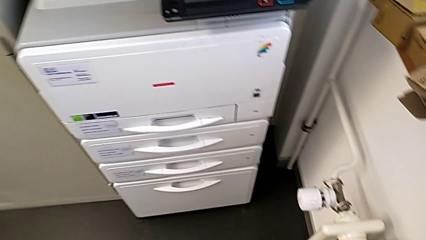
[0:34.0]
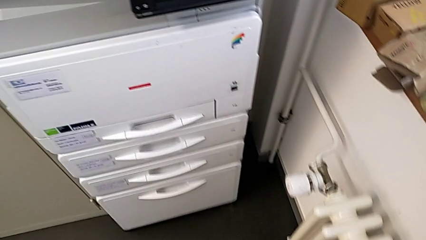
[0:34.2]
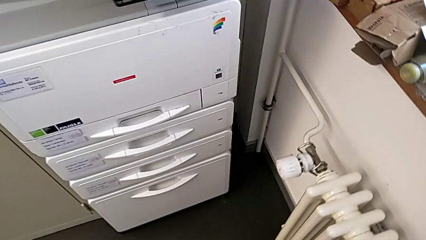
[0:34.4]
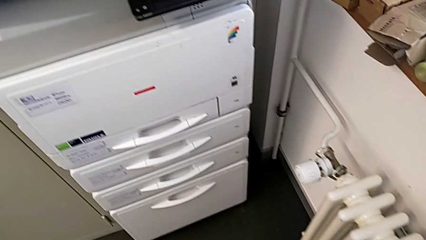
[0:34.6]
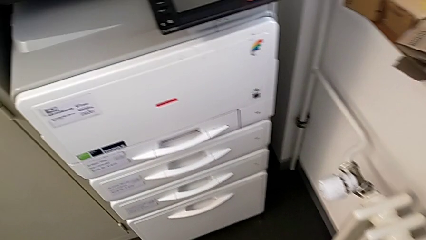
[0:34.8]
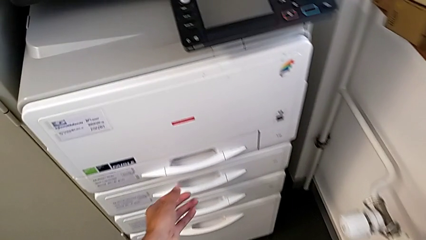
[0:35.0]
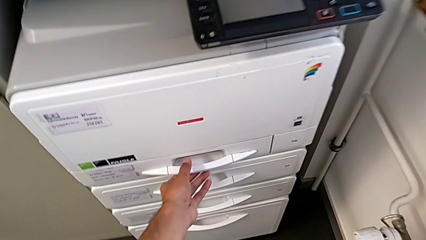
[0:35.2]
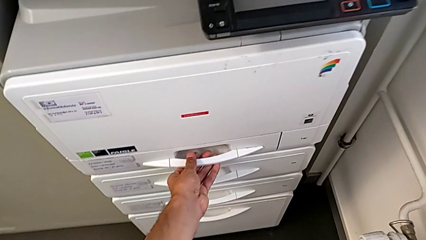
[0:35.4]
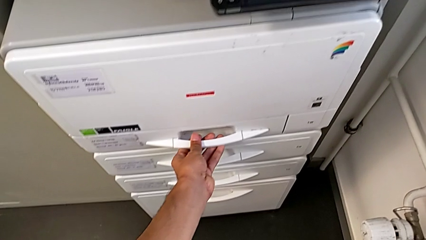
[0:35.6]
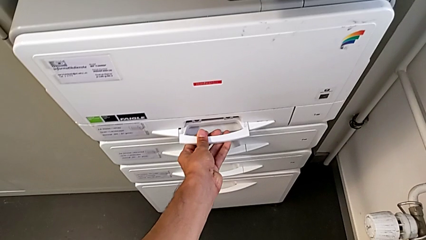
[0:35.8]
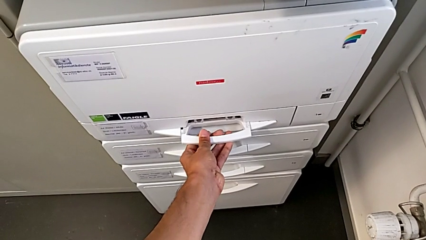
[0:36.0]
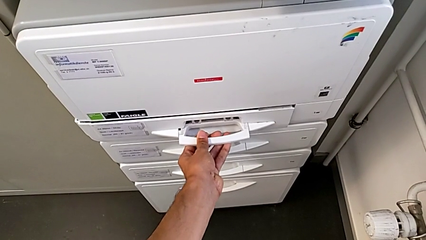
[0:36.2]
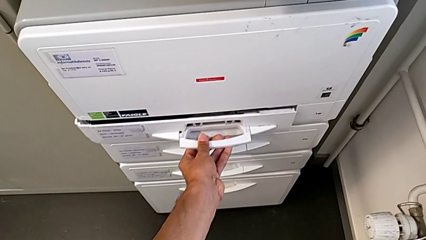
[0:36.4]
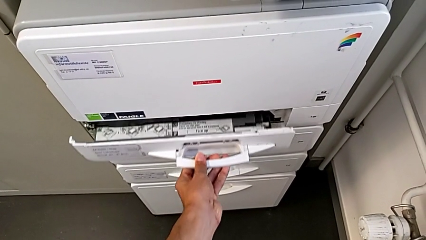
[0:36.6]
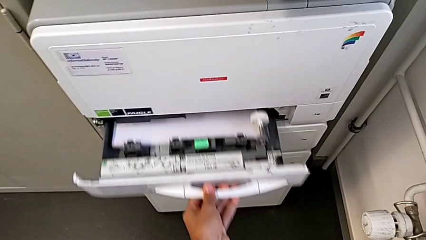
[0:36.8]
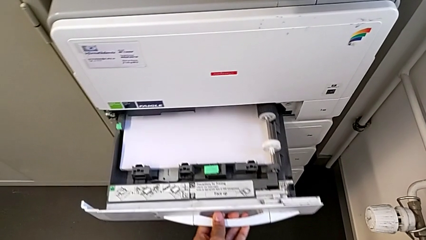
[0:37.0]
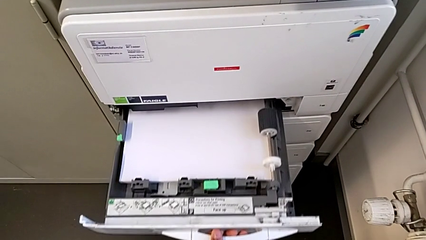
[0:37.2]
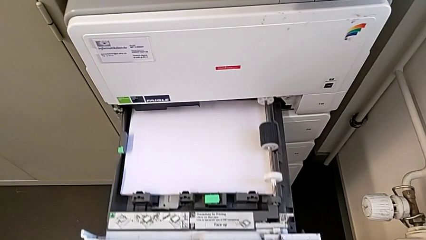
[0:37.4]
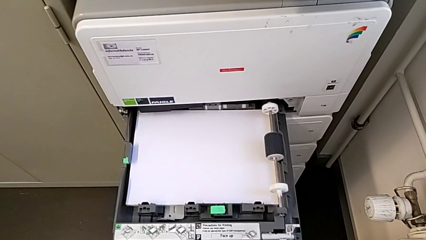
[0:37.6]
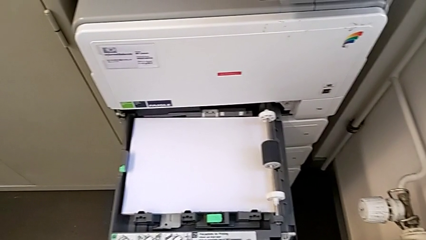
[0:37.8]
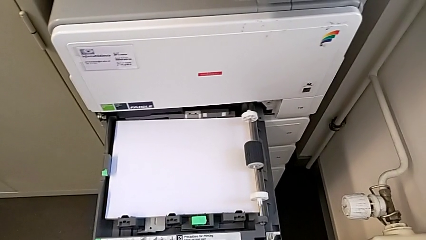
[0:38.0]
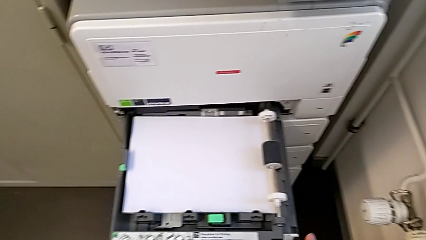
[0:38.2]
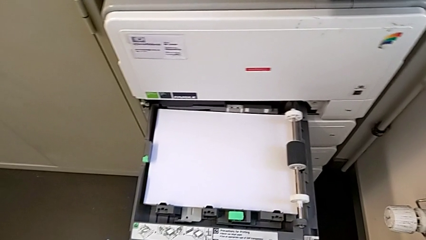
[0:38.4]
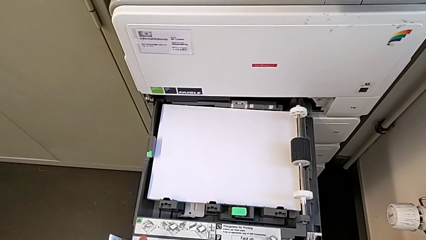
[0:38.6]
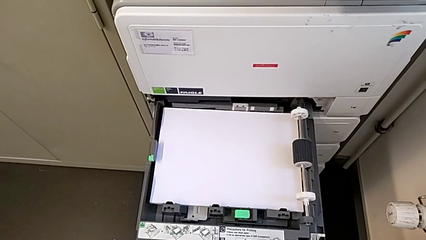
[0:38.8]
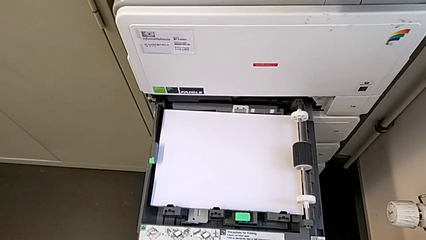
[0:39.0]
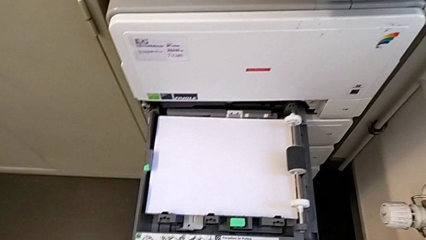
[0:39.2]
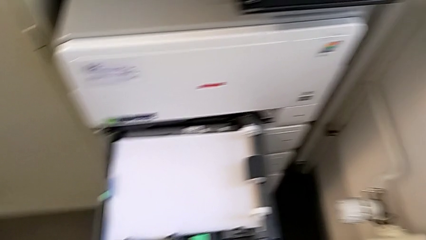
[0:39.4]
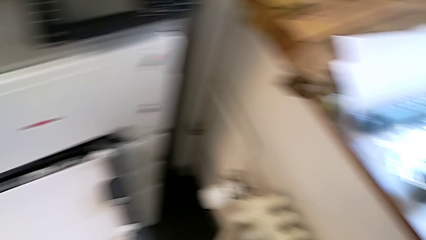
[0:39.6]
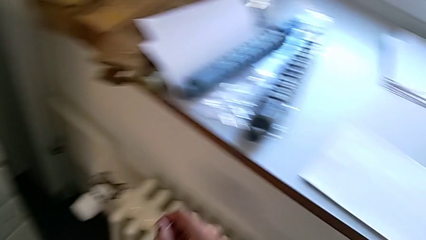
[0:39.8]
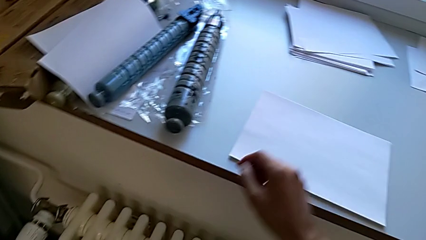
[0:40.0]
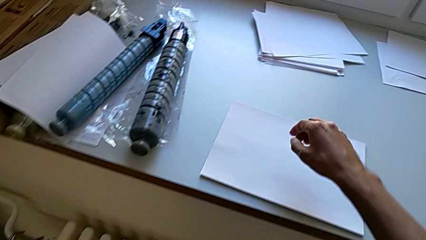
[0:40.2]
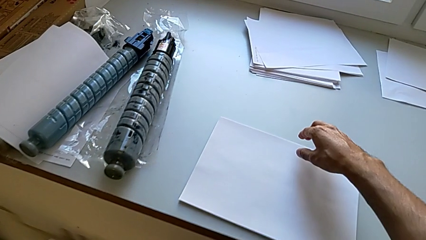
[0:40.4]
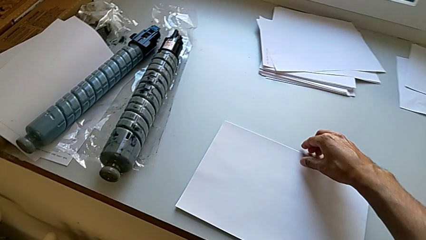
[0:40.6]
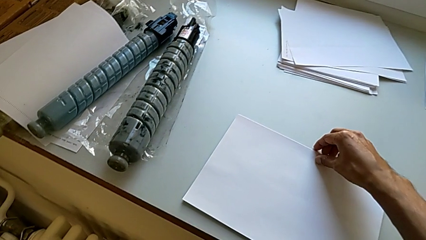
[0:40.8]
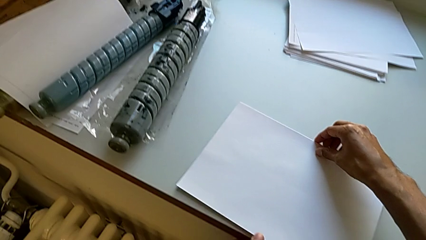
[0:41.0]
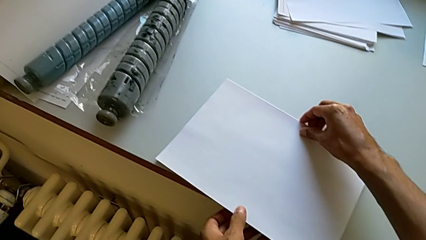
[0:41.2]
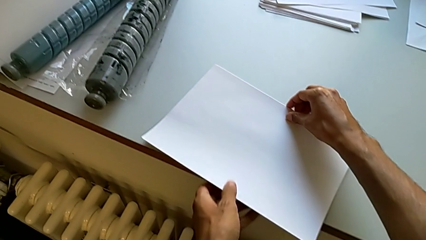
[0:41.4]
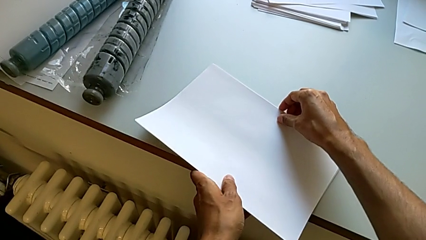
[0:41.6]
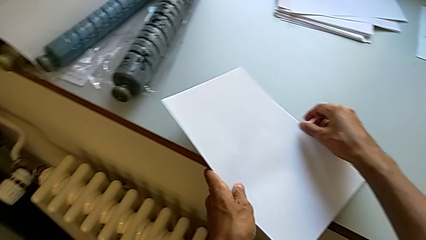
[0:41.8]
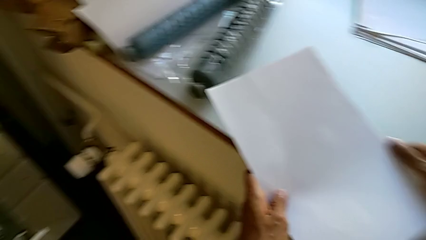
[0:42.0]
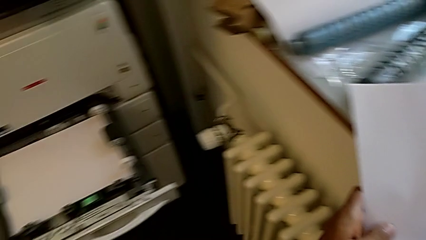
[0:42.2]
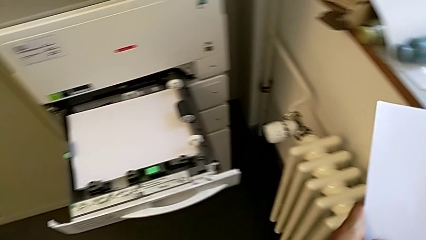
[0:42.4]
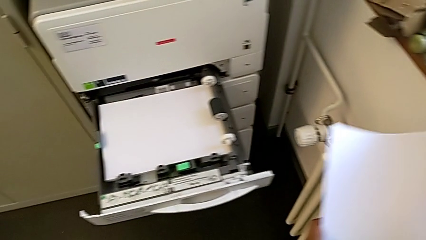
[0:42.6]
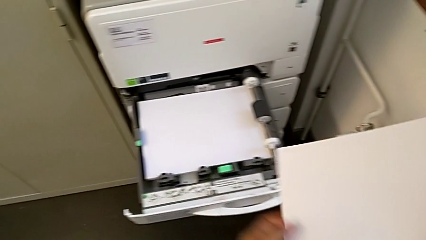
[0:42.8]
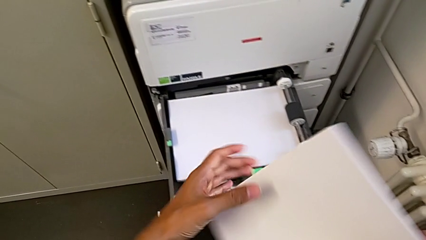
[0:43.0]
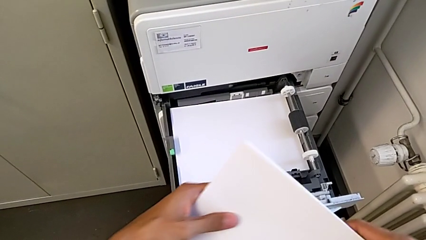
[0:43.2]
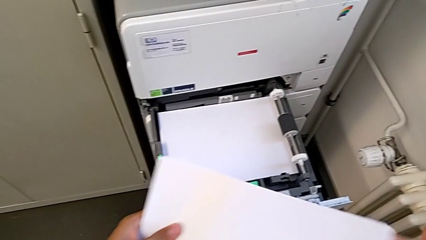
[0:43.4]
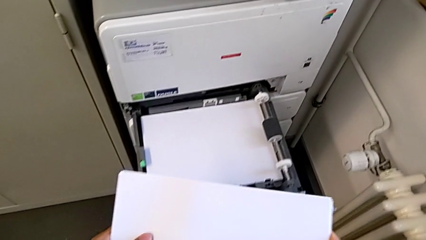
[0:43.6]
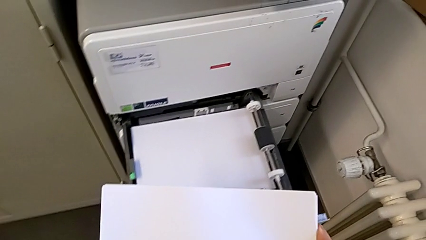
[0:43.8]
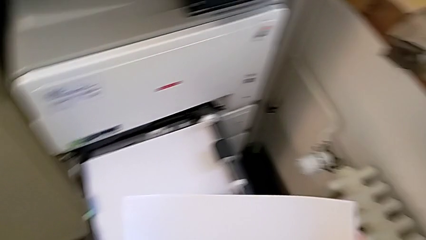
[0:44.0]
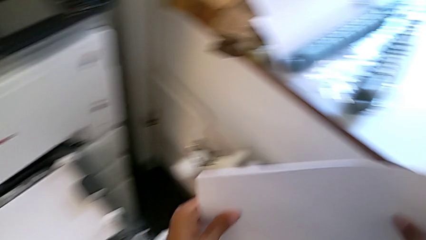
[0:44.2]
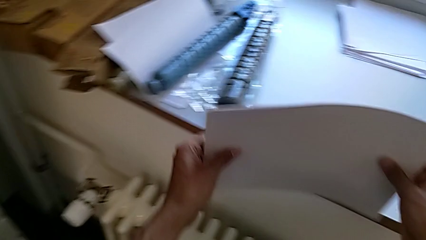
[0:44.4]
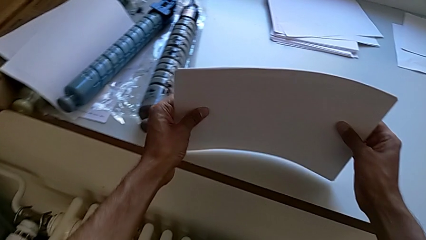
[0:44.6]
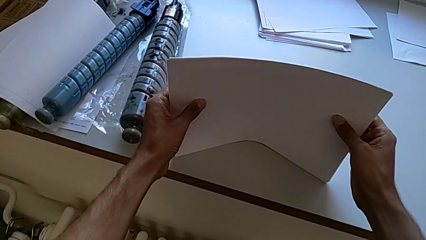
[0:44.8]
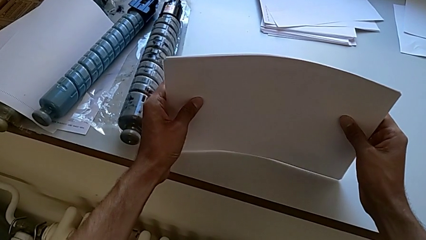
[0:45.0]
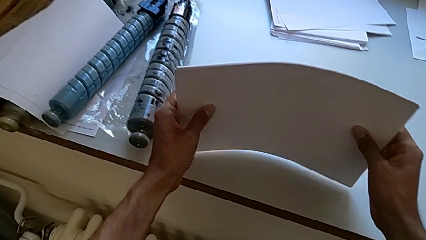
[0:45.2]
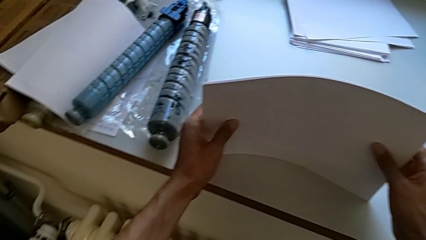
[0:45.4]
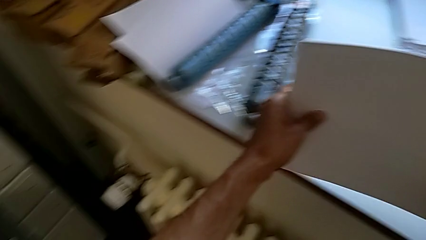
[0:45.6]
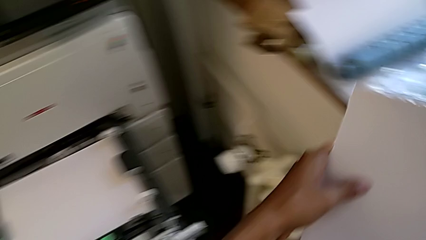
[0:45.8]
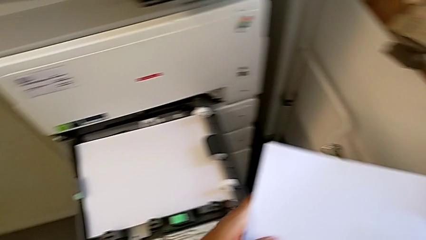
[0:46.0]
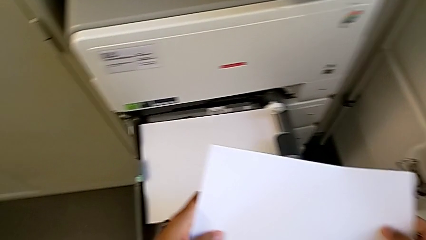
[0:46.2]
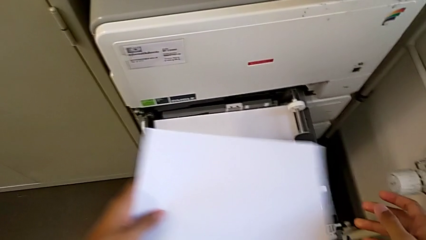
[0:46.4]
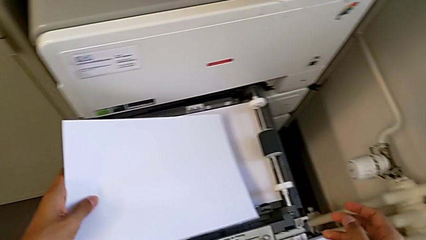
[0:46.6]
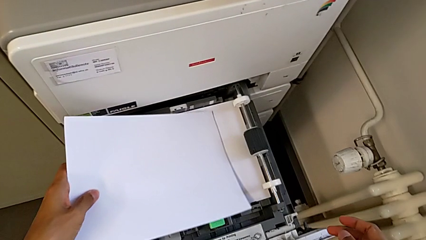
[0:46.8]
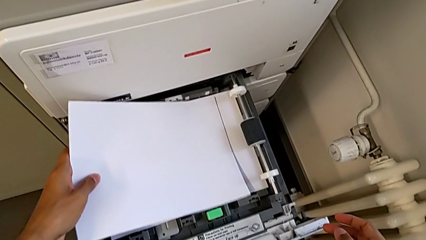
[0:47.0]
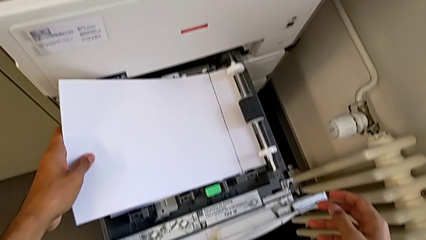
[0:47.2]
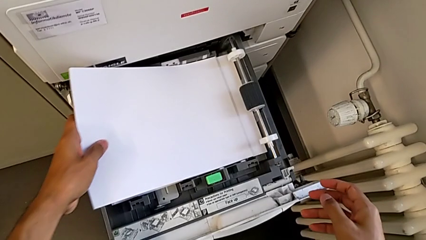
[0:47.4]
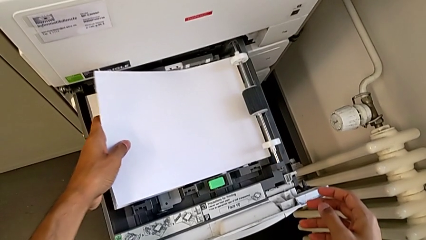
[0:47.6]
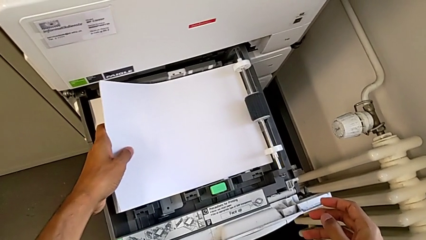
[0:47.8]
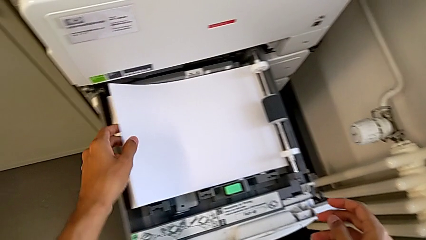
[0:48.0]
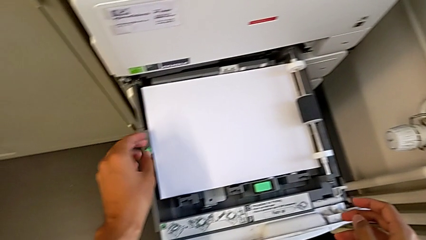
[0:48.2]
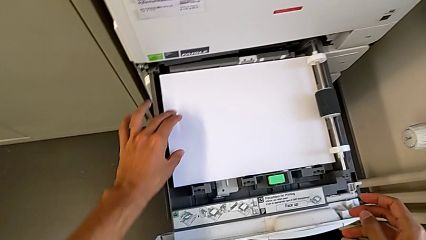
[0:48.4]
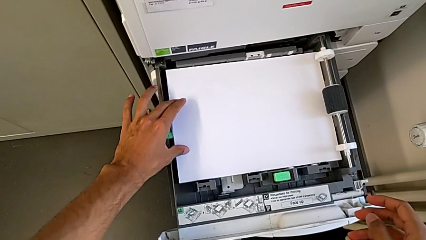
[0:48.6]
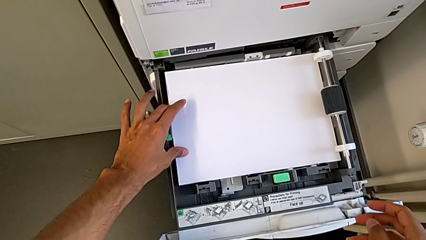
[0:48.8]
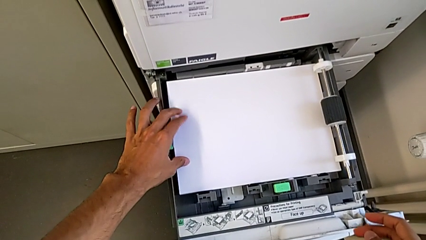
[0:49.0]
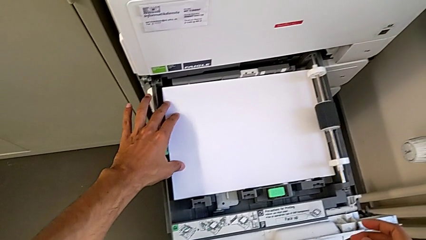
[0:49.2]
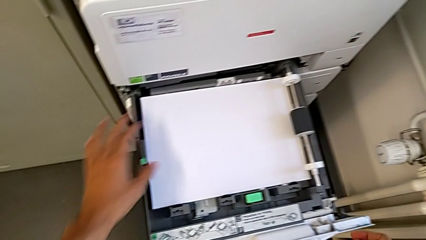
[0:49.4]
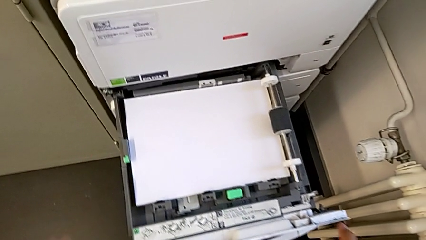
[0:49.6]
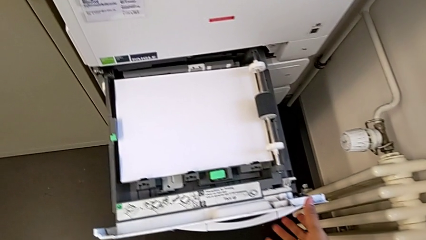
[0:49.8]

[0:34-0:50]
The camera wearer is loading the paper stack into the paper tray. They approach the paper tray, open it, approach the paper stack, grab it, align it and insert it.
